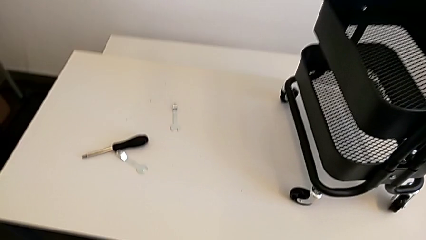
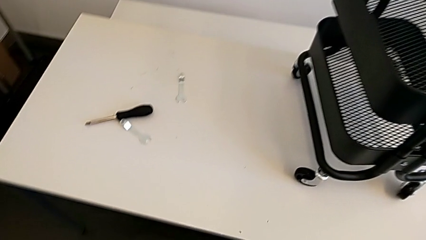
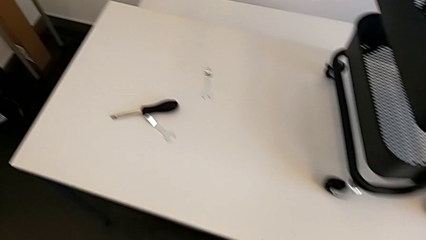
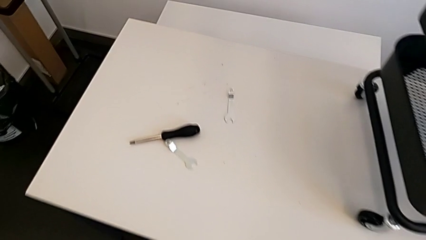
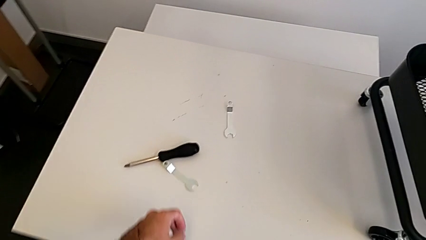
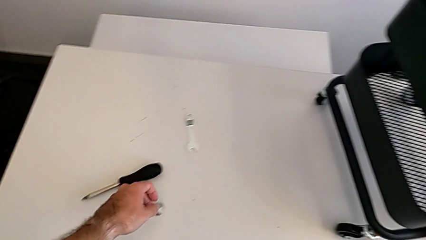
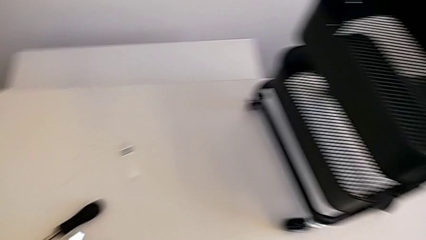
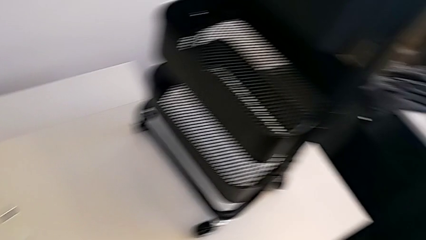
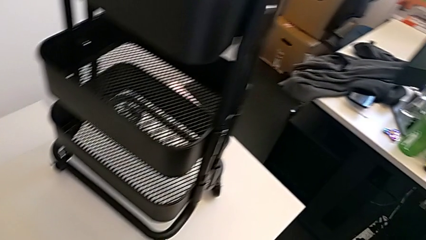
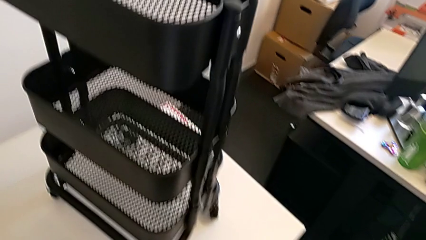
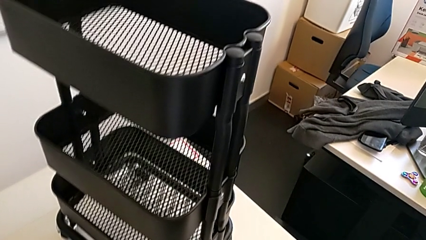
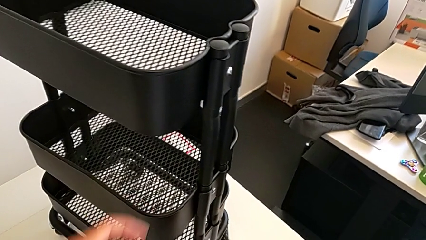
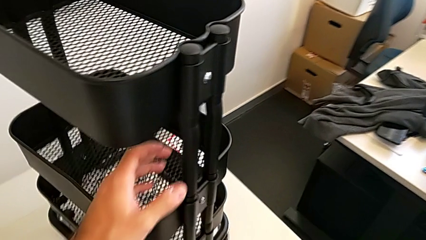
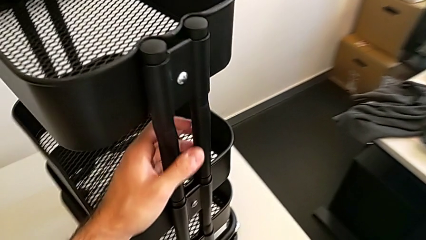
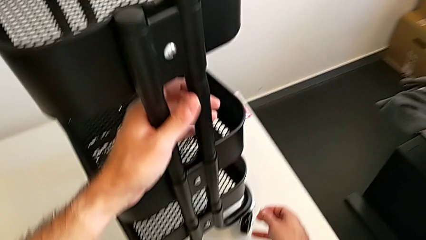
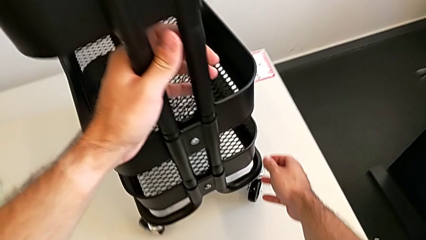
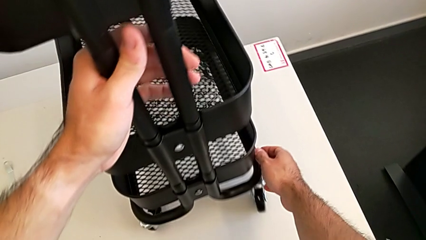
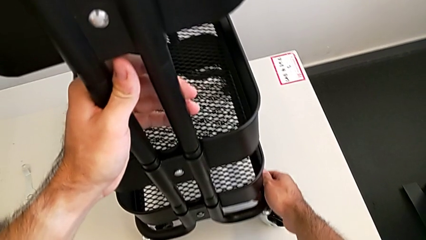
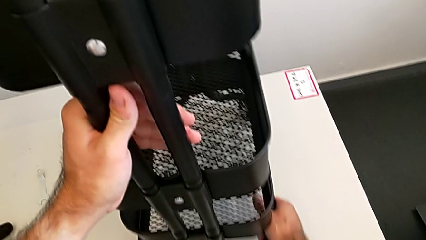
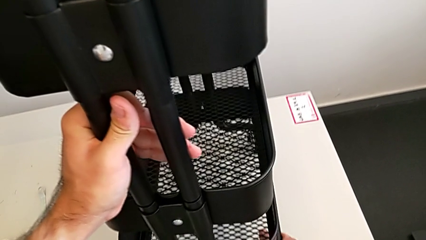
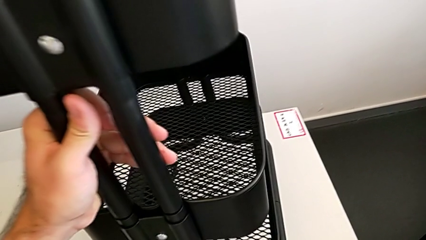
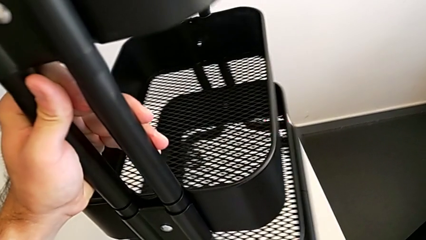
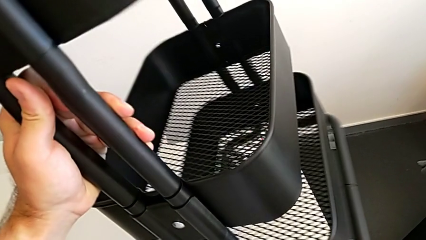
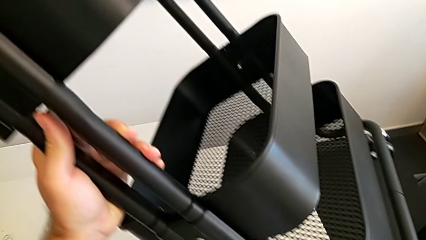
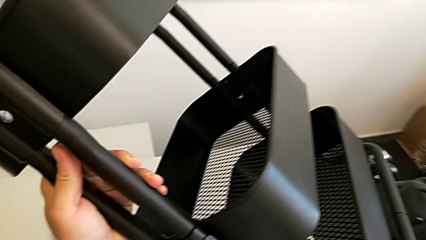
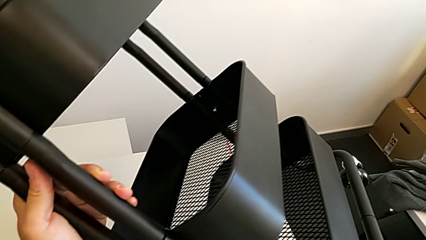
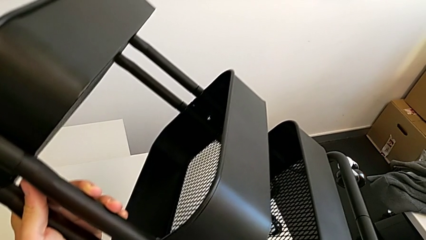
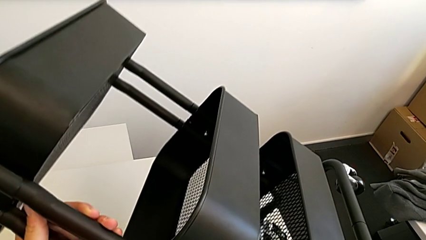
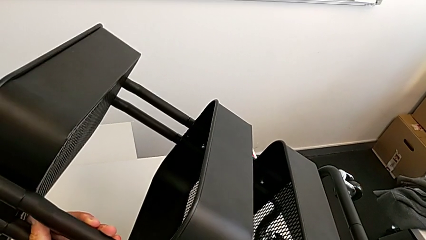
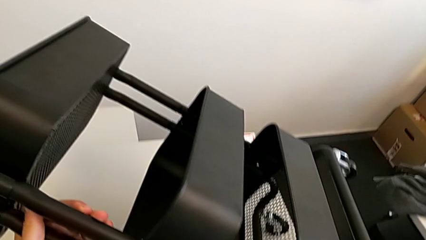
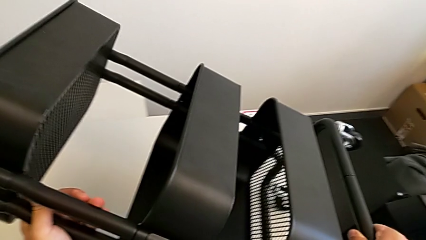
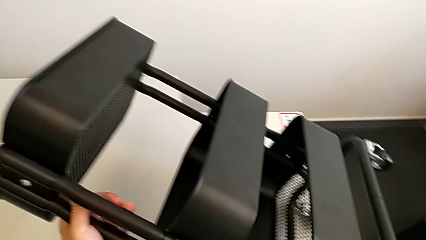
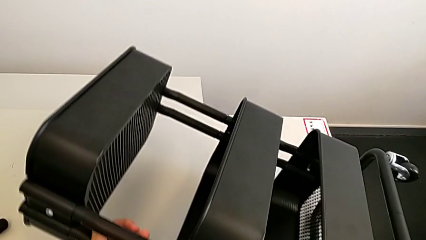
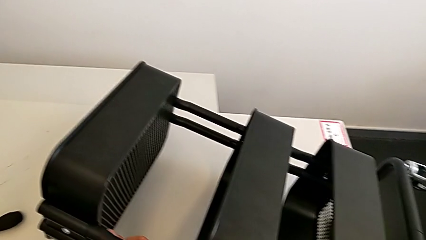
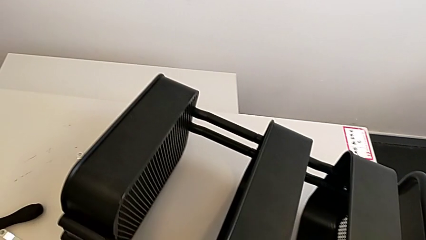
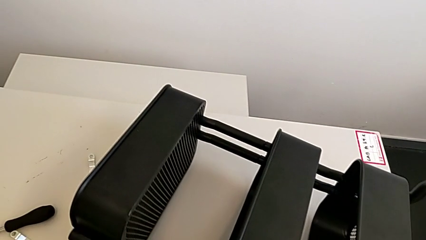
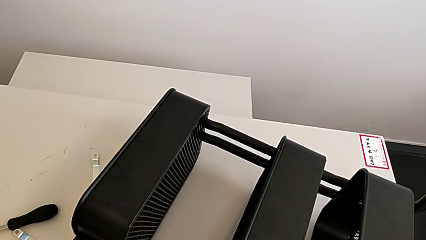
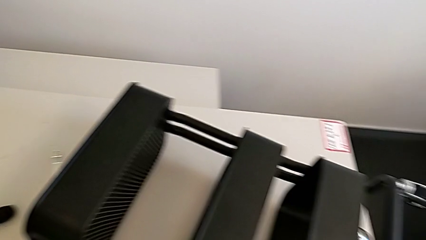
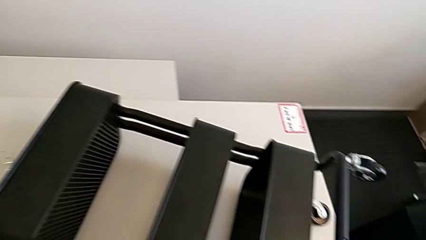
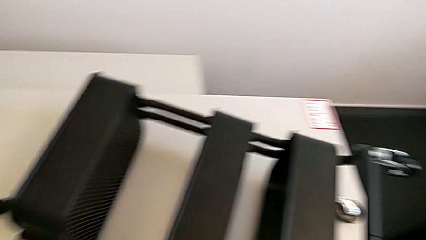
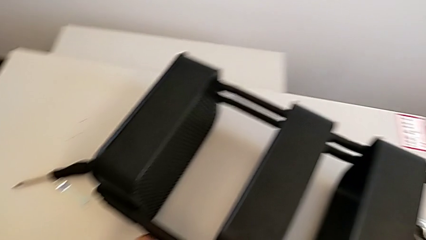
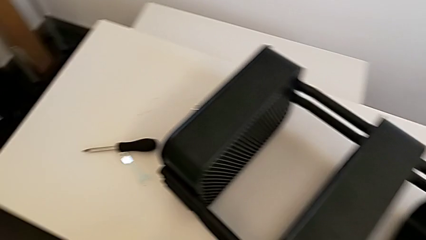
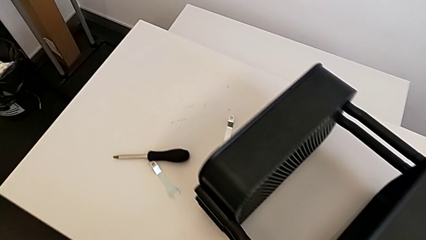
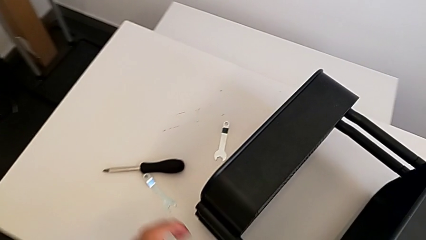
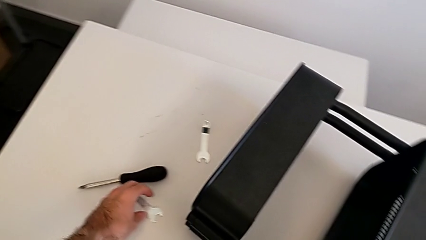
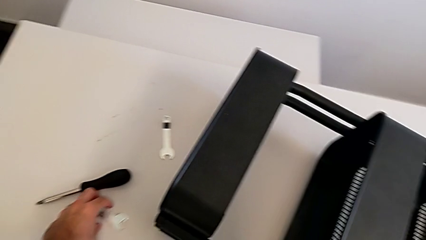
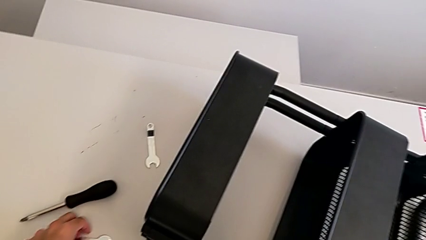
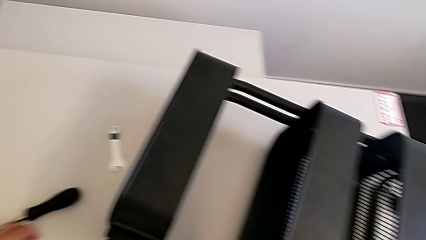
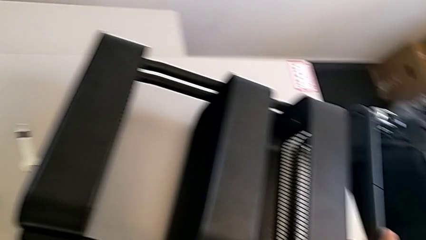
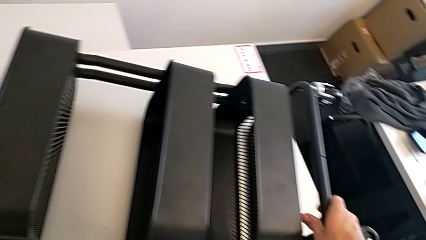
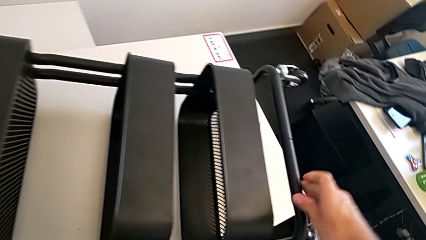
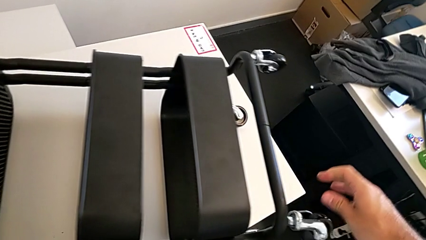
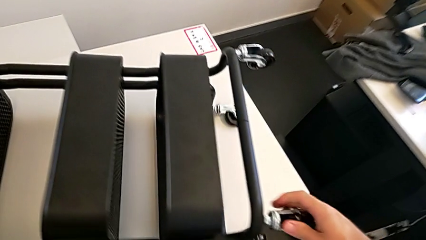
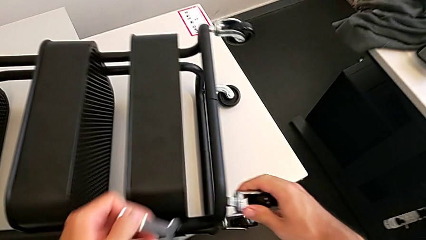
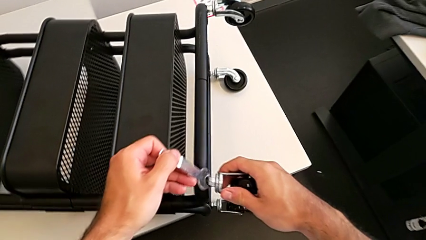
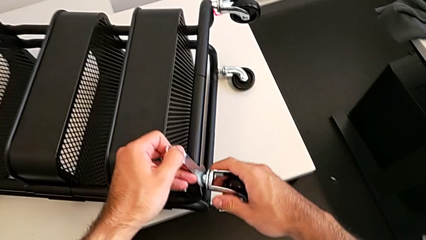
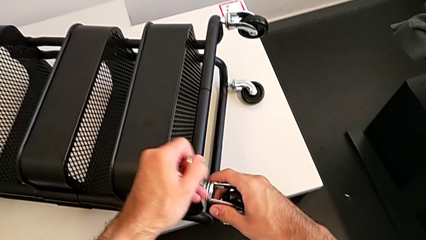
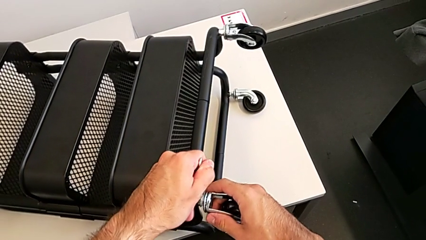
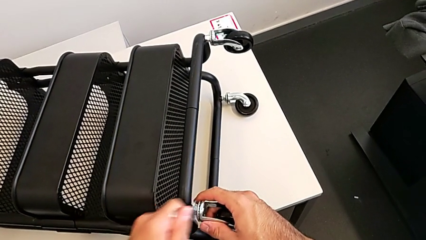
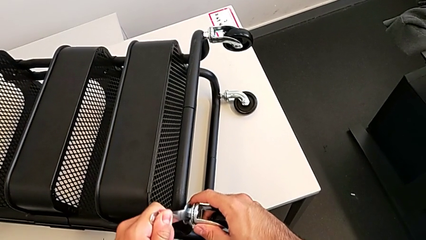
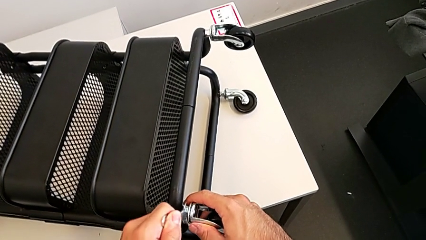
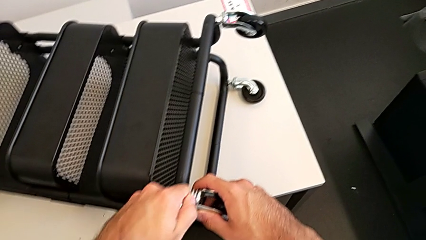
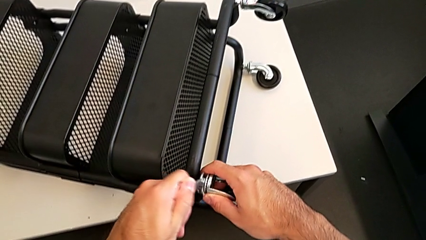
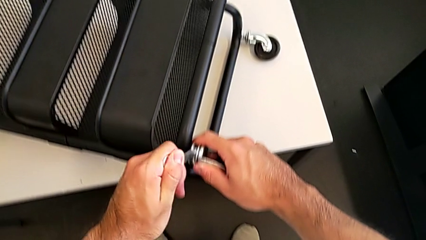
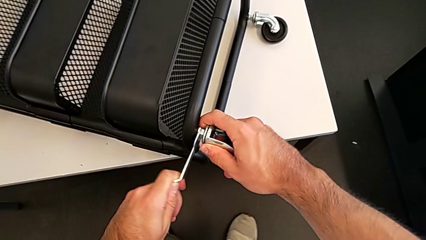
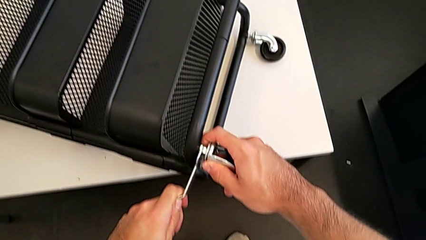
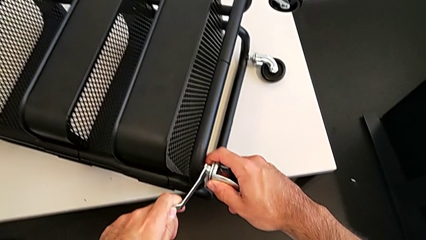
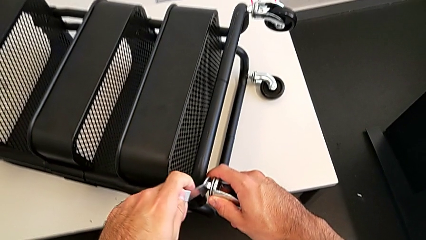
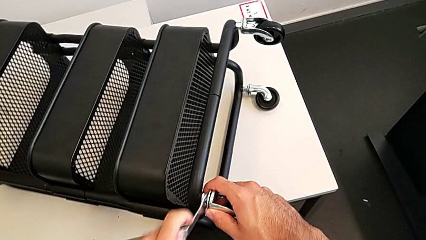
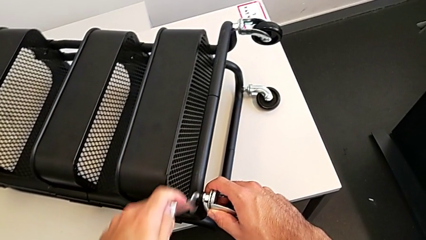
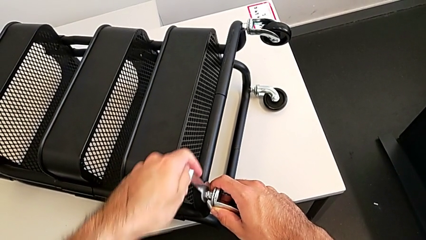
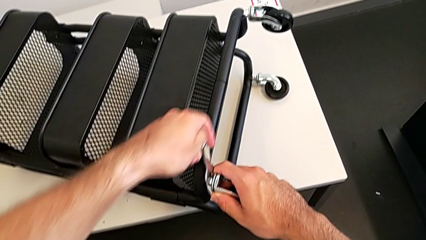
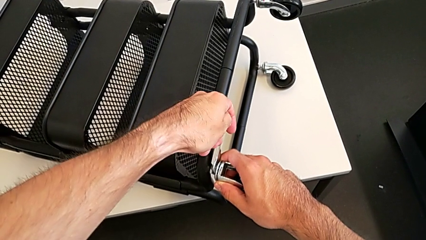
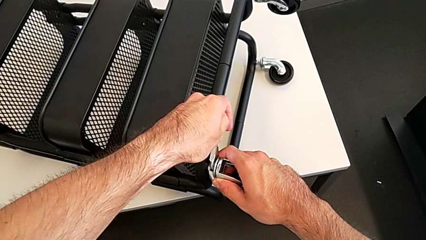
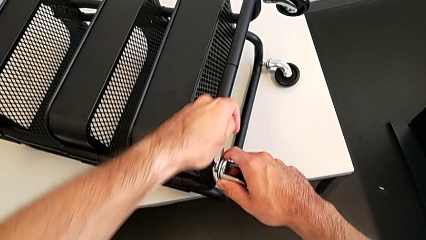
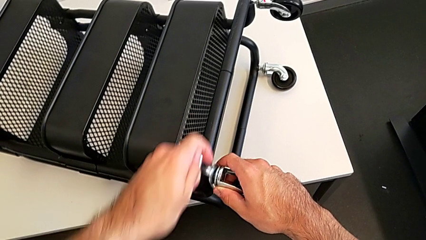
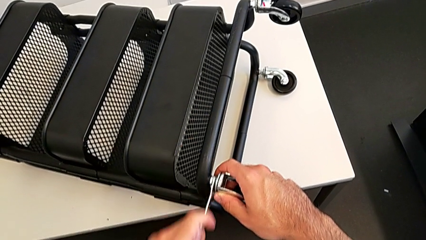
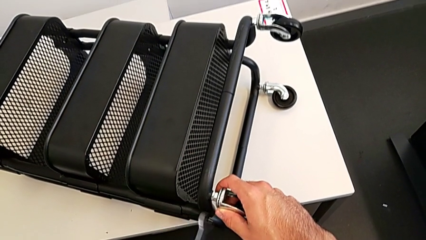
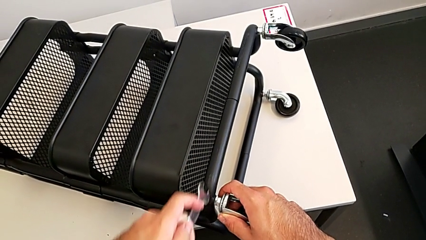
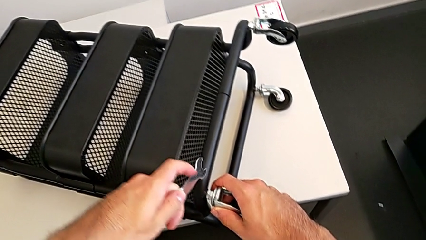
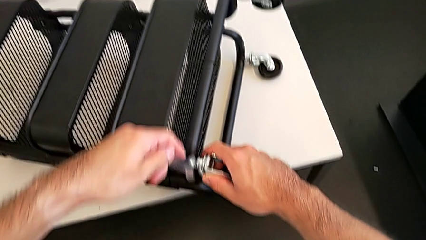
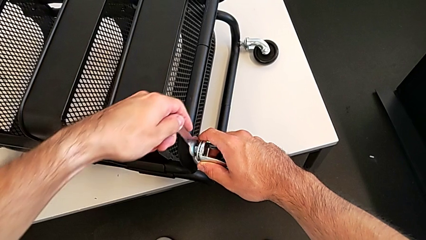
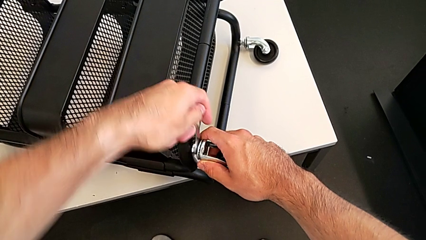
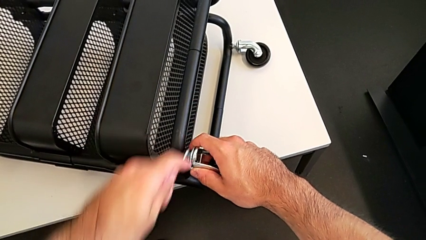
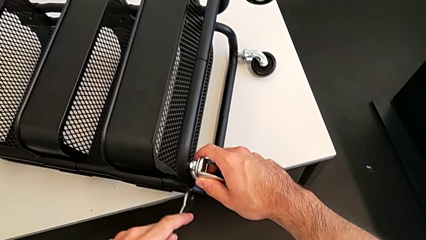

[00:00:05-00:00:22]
The camera wearer is disassembling the first wheel. They approach the screwdriver, approach the utility cart, flip it, approach the hexagonal wrench, grab it, approach the first wheel and begin to unscrew the wheel.
